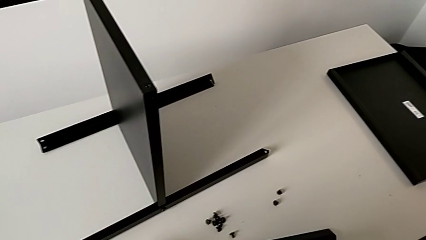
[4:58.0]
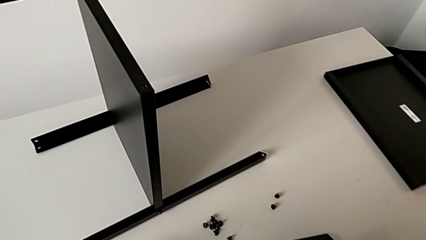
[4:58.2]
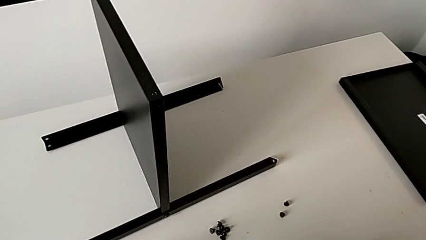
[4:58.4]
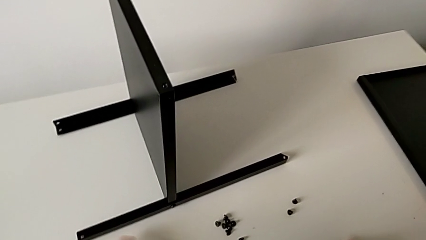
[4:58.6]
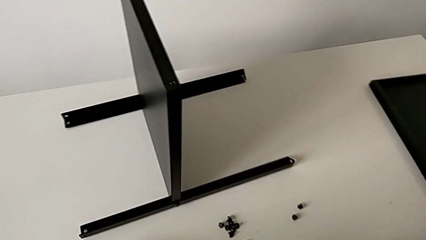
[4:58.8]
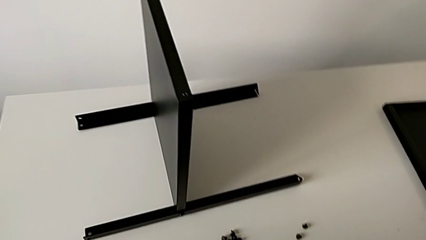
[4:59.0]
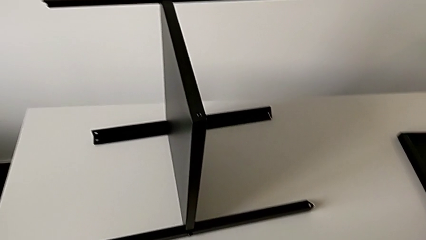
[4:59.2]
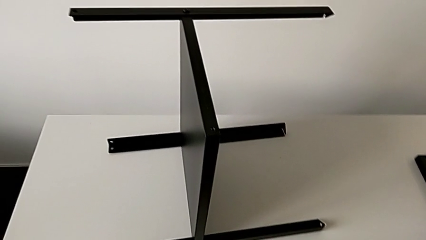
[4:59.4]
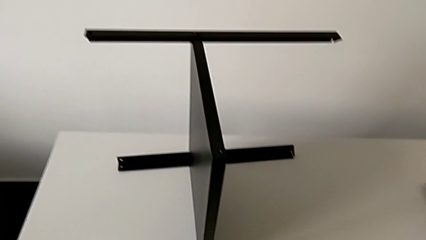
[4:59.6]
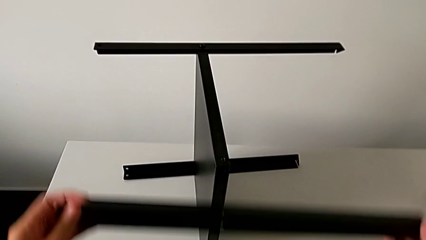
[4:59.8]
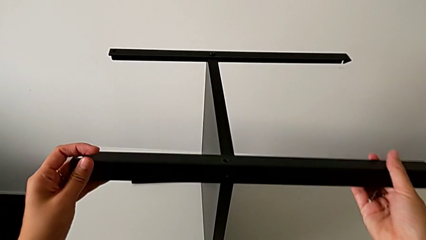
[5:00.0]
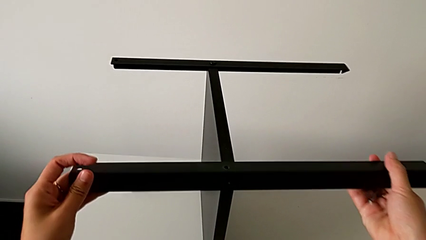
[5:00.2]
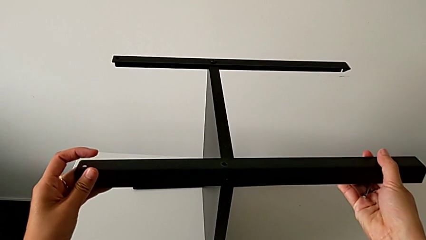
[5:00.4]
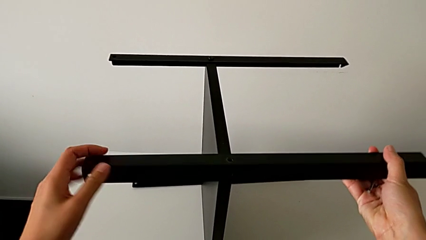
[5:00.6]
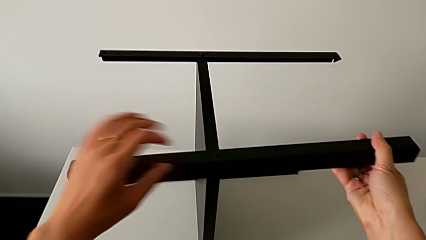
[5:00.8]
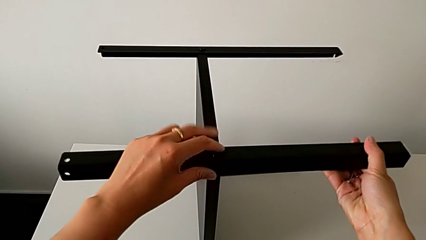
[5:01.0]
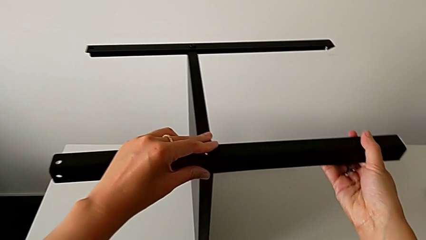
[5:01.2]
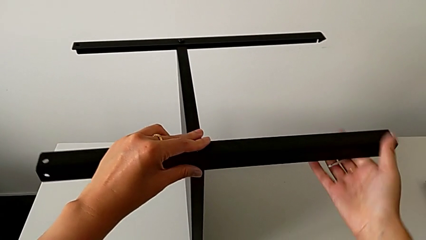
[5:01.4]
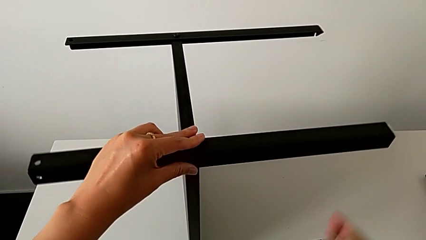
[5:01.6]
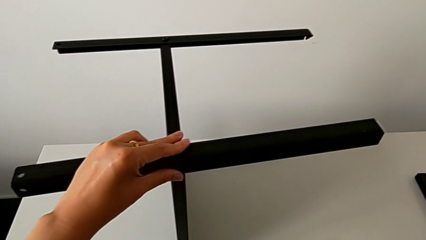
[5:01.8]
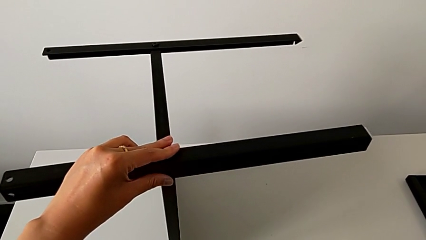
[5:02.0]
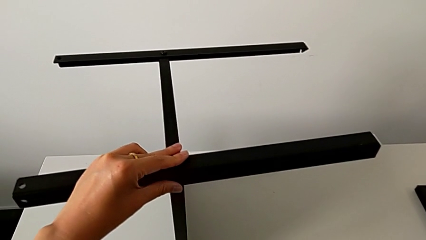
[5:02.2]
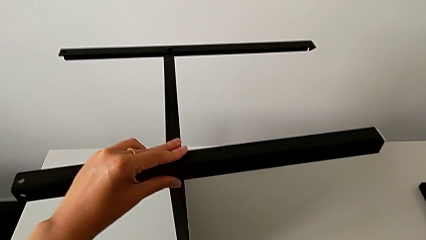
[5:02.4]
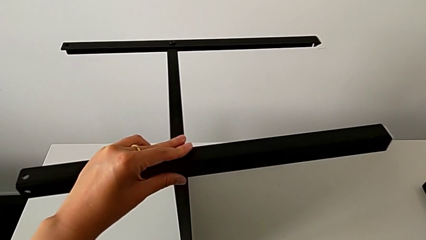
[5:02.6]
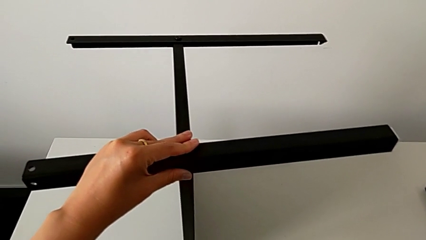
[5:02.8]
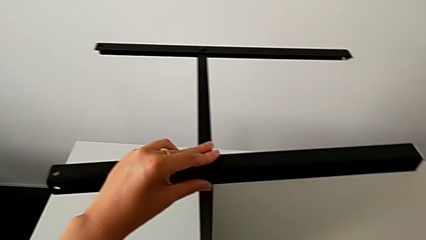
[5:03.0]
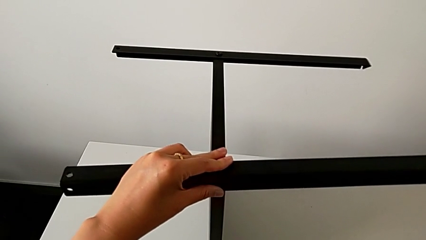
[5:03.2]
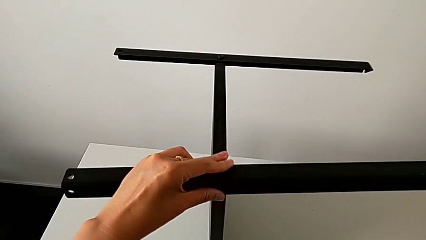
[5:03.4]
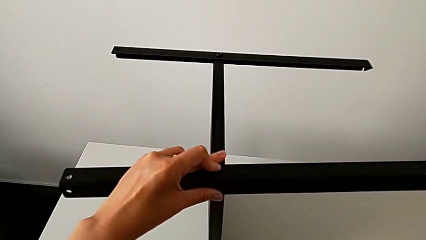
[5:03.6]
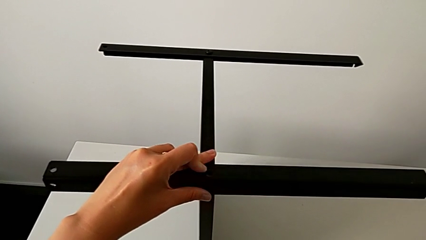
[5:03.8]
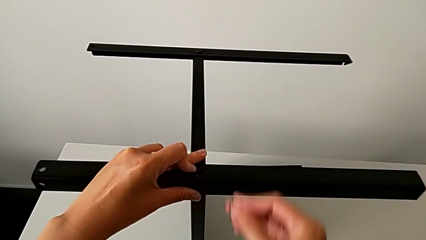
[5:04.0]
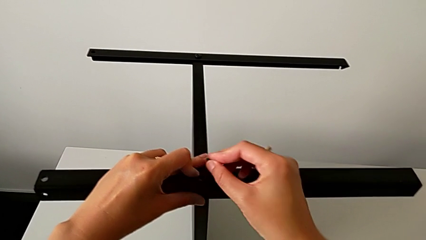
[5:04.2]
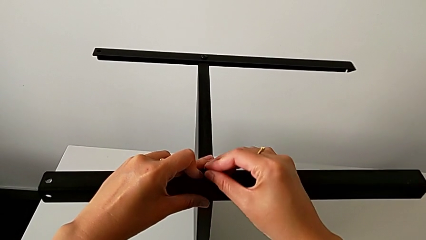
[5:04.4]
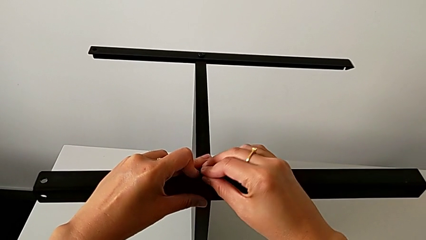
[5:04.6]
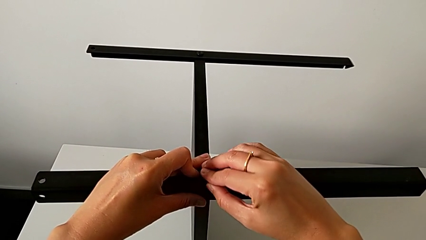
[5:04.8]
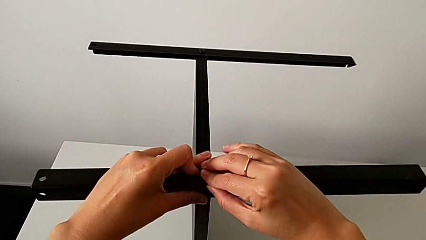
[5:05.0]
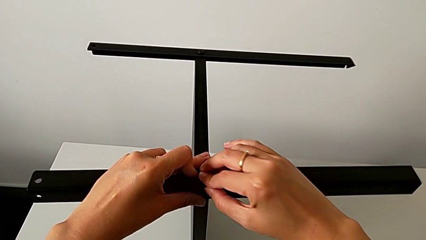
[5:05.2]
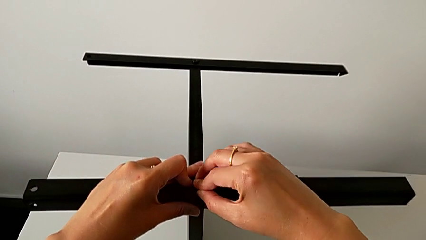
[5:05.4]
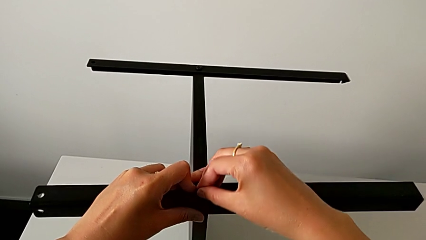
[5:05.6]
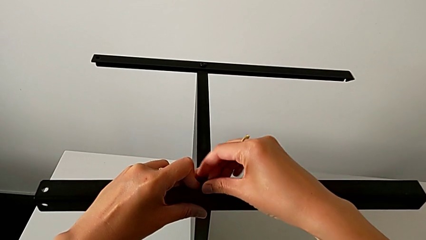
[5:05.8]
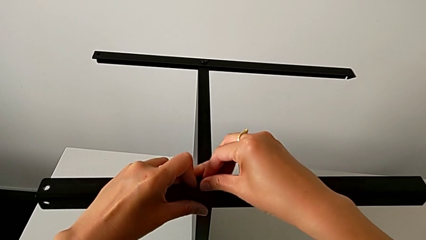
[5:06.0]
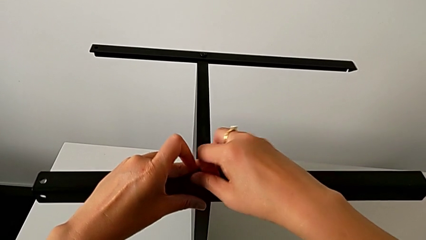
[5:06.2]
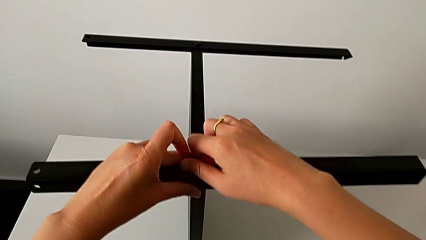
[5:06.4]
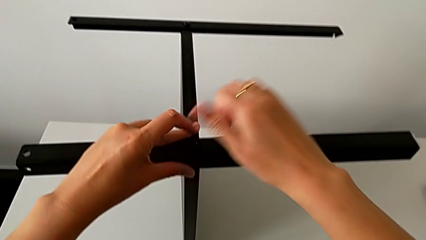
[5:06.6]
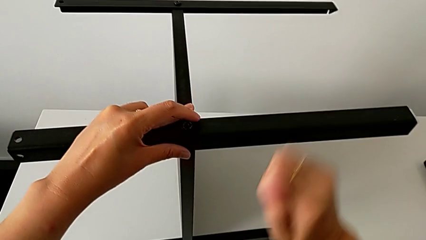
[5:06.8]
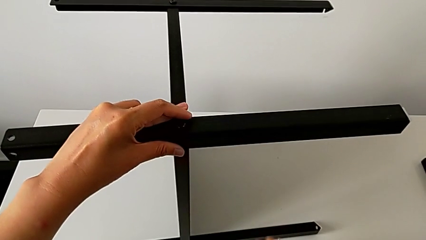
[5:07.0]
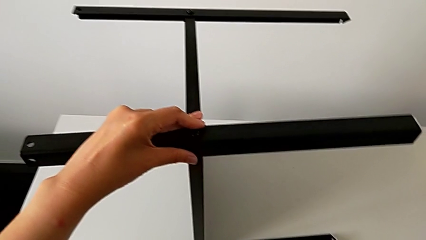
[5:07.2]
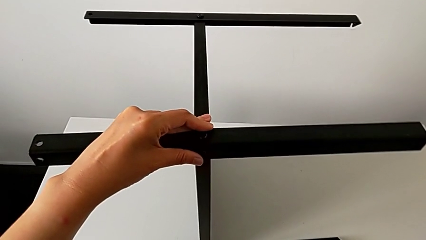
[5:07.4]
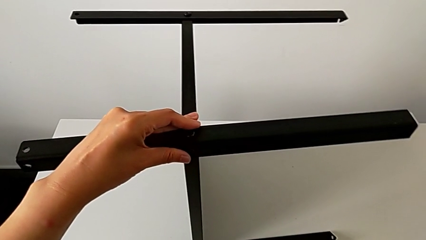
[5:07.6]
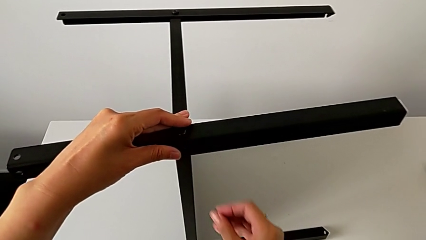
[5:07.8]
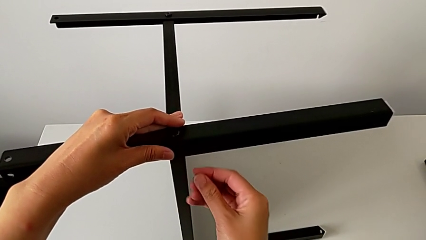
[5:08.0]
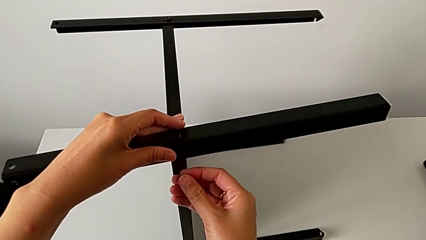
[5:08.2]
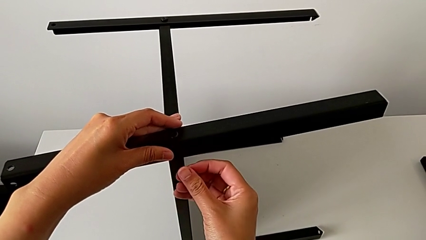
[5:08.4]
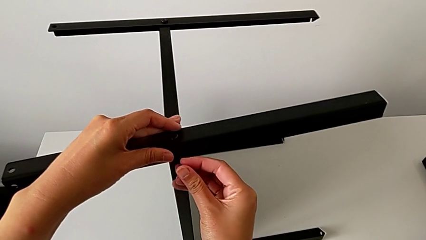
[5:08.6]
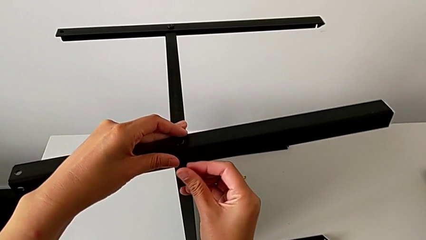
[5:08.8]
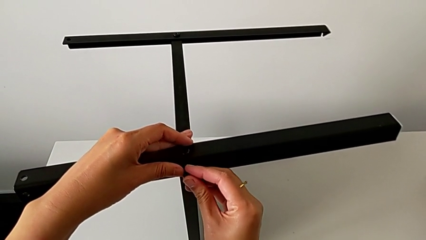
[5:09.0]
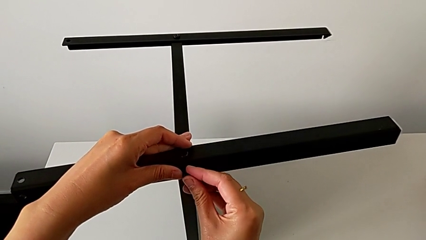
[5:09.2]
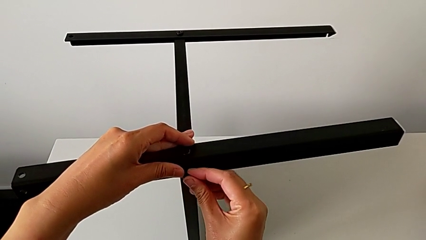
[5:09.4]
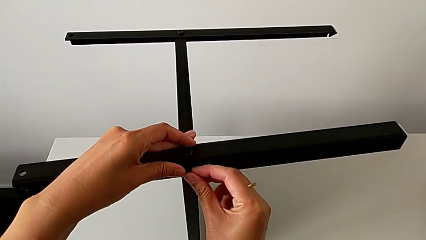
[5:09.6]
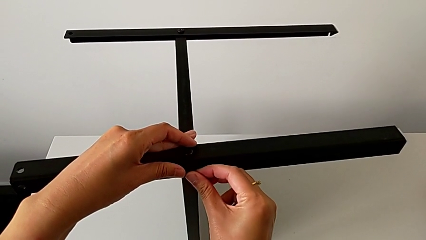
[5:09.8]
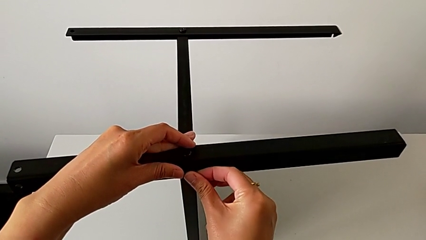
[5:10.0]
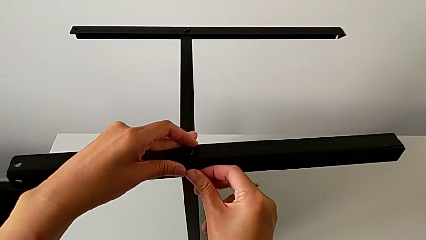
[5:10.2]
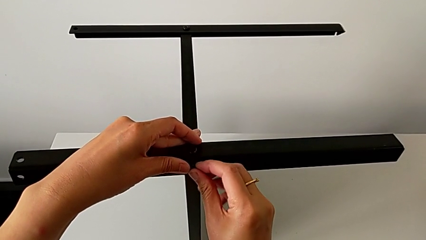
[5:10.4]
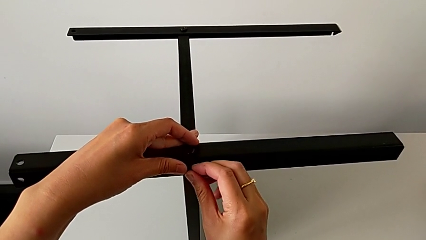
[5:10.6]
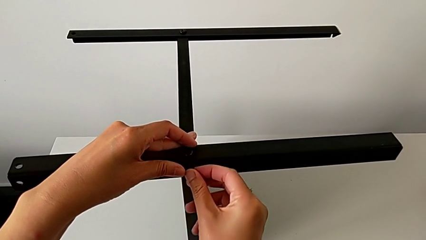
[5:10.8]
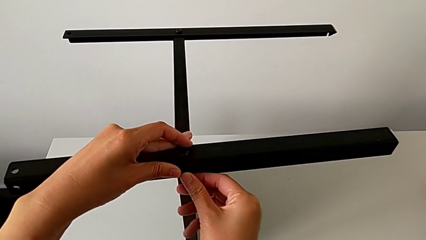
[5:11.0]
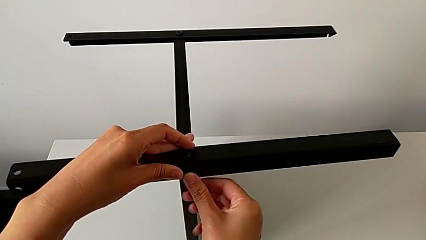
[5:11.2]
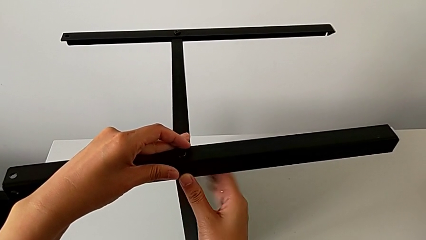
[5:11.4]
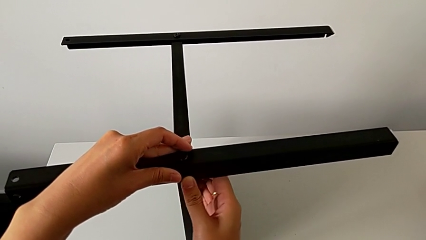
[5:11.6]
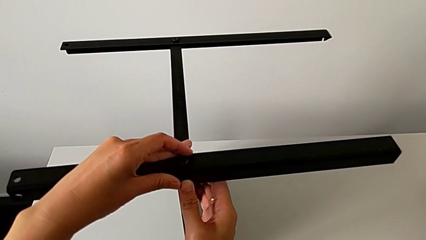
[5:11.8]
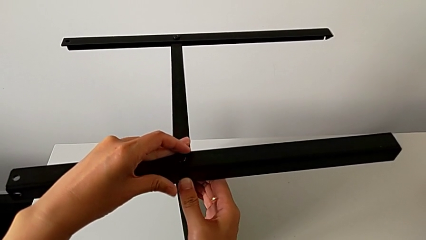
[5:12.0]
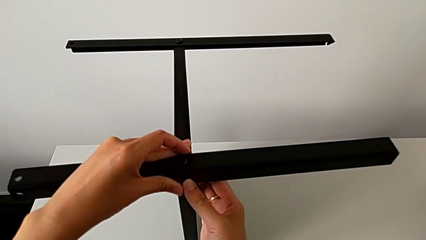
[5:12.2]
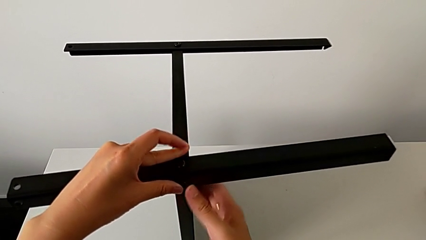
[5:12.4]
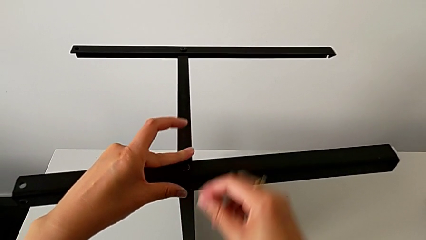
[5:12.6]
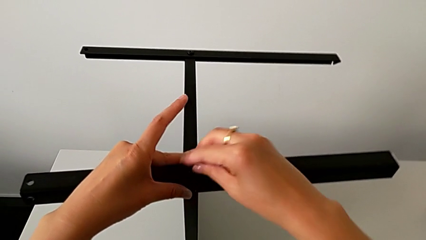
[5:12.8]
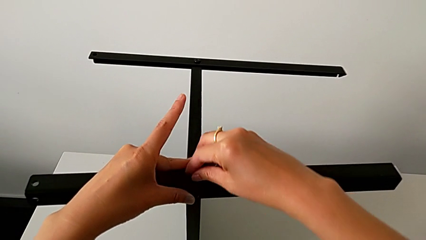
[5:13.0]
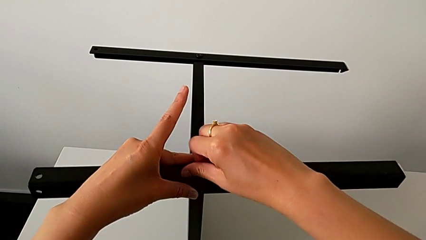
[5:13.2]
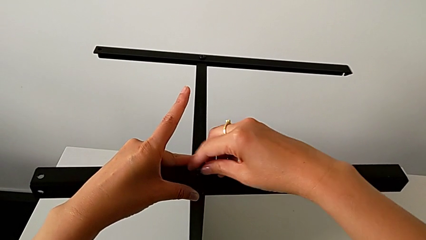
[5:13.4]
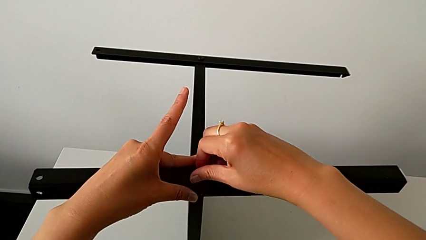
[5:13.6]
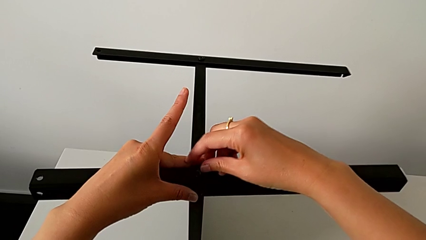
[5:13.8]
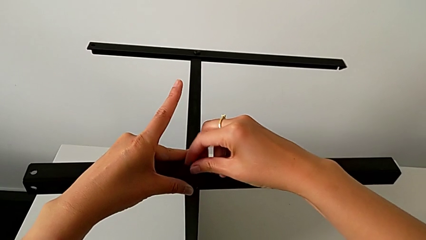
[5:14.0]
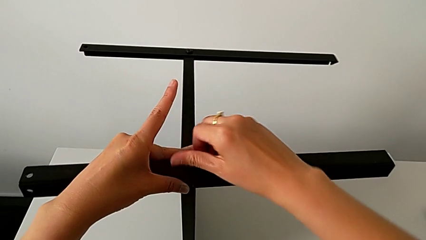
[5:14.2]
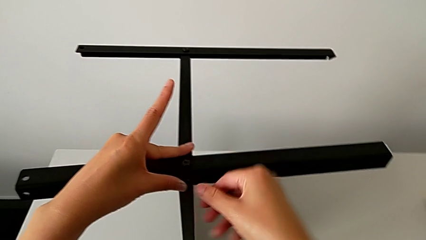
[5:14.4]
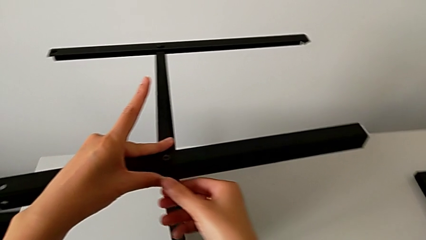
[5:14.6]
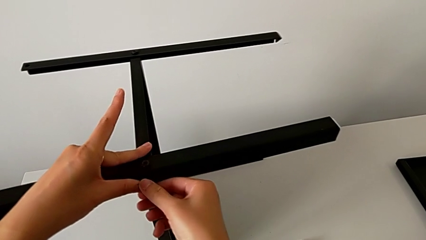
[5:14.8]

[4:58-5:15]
The camera wearer is assembling the fourth leg of the table. They grab the fourth leg, approach the nightstand, align the fourth leg, hold it, grab the hex socket head, approach the fourth leg, insert the hex socket head, screw it, grab the hex socket head, insert it, align the top tray and screw the hex socket head.
